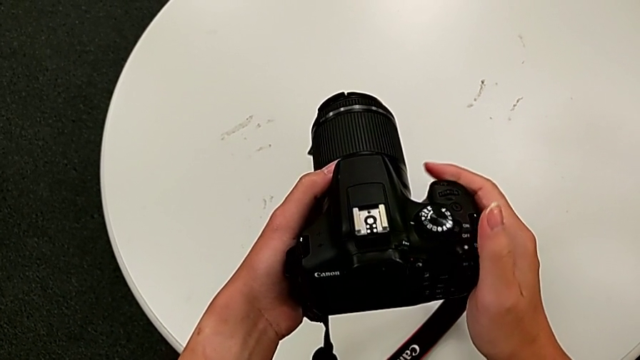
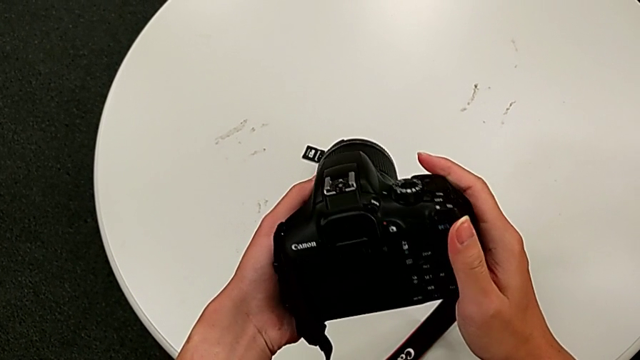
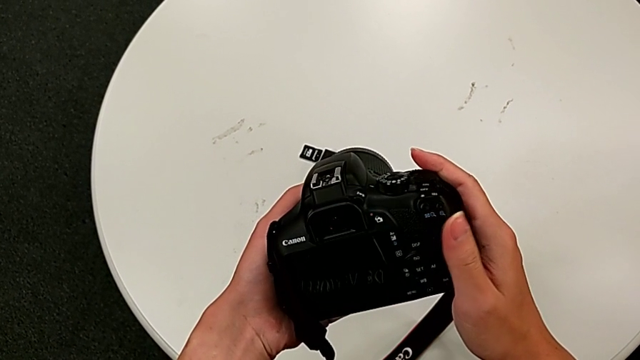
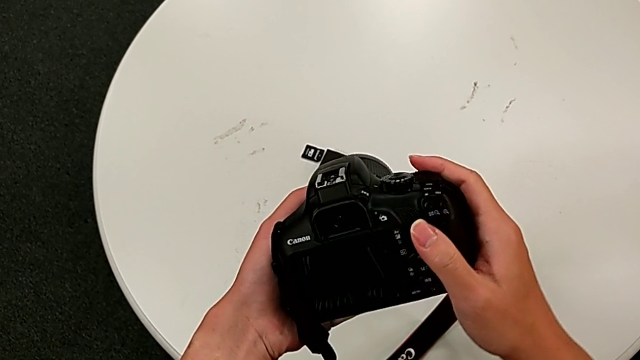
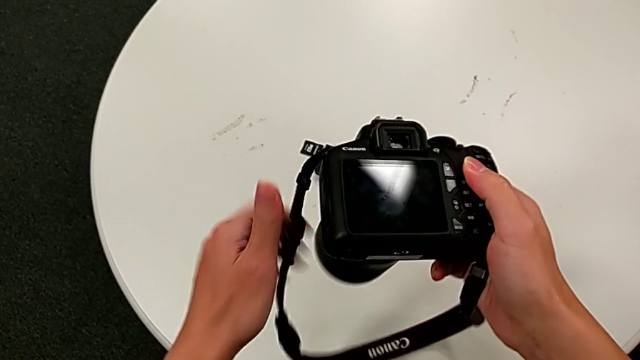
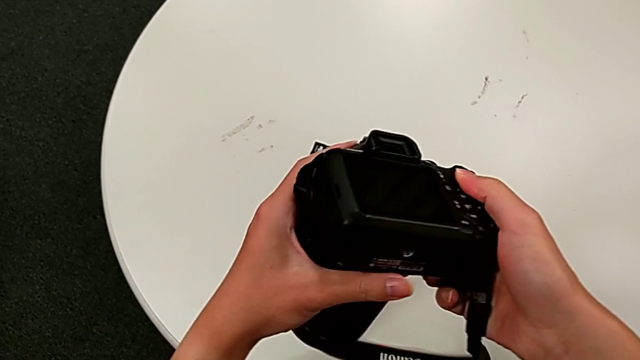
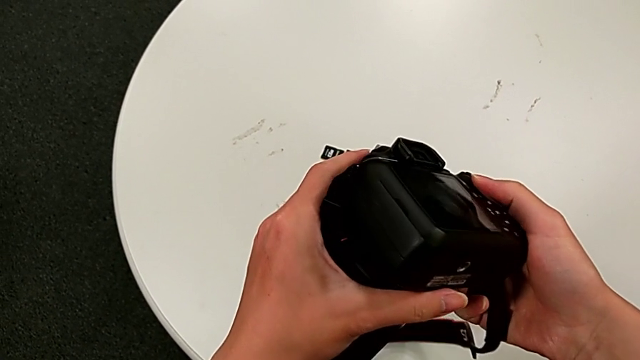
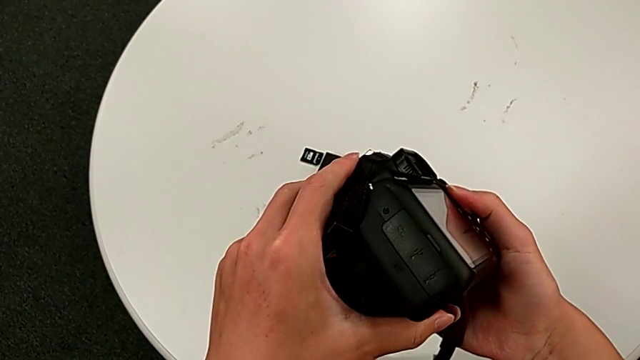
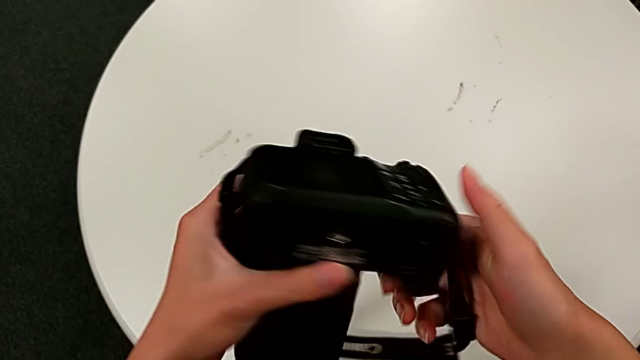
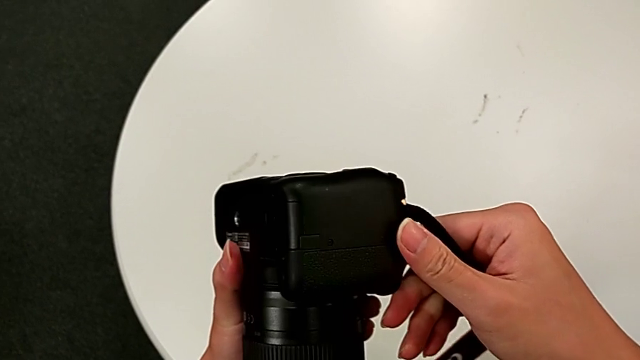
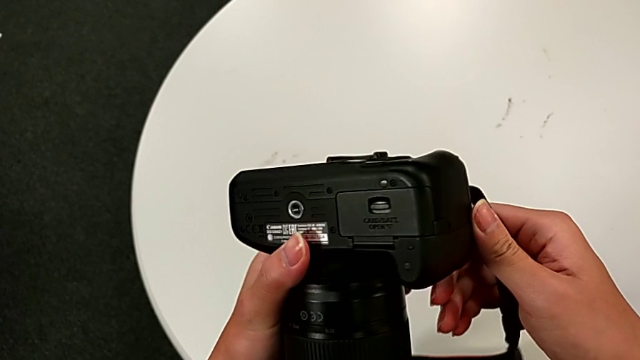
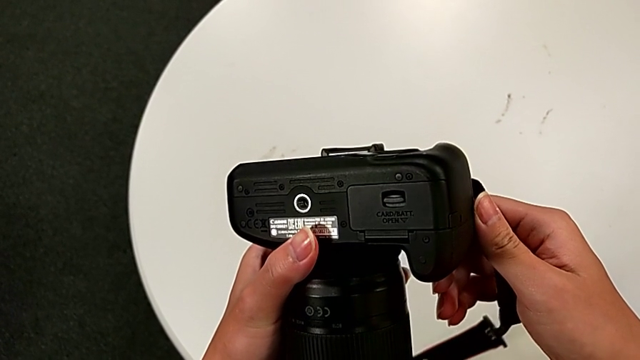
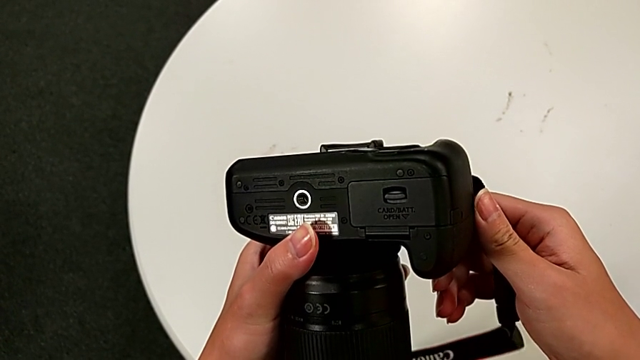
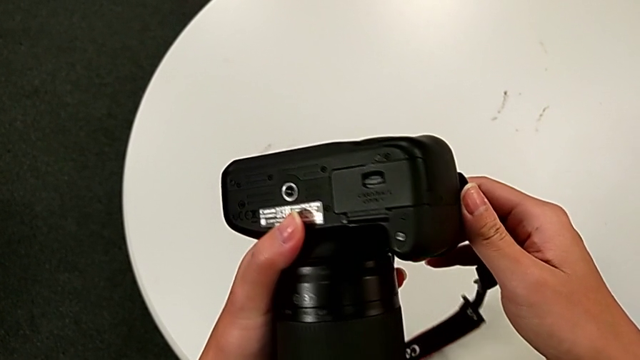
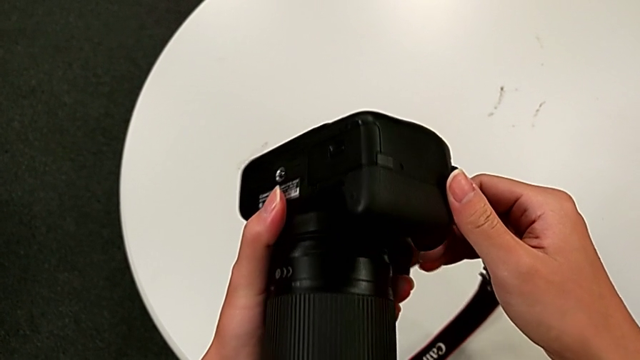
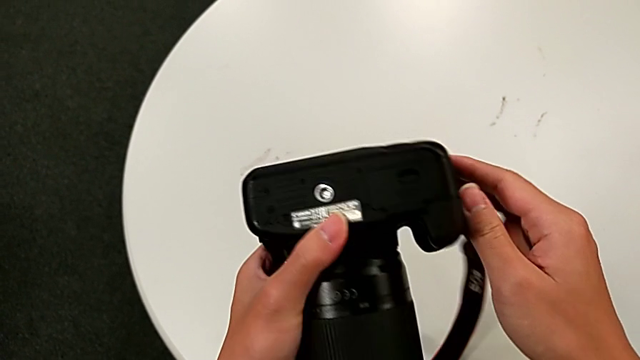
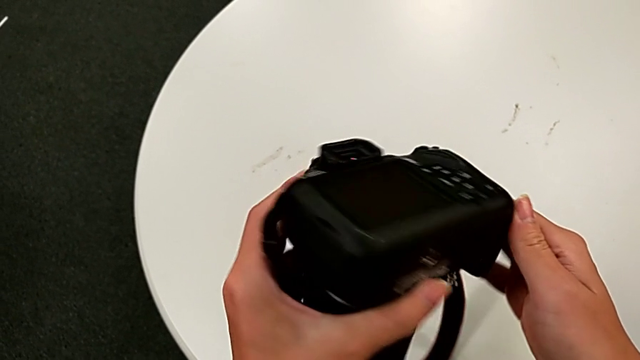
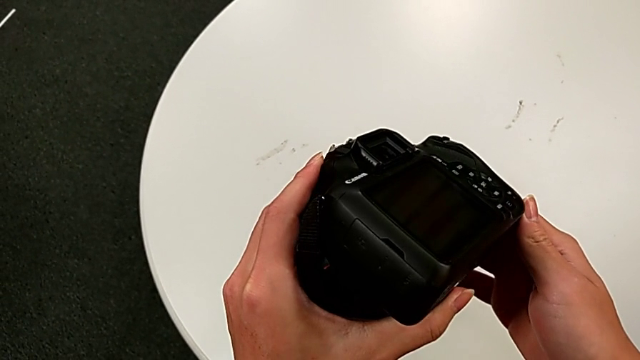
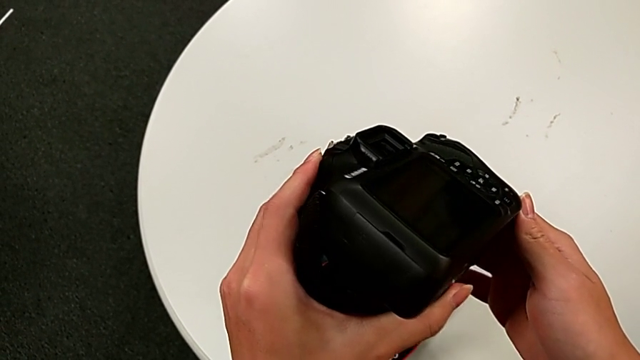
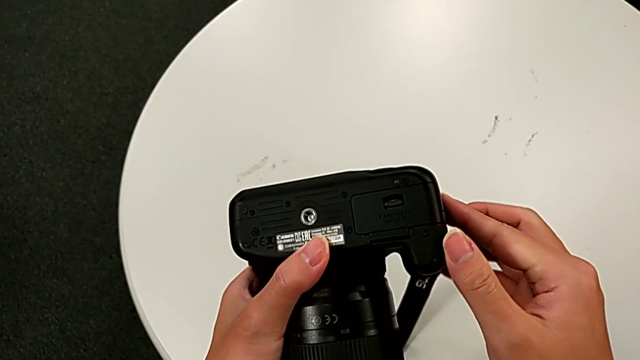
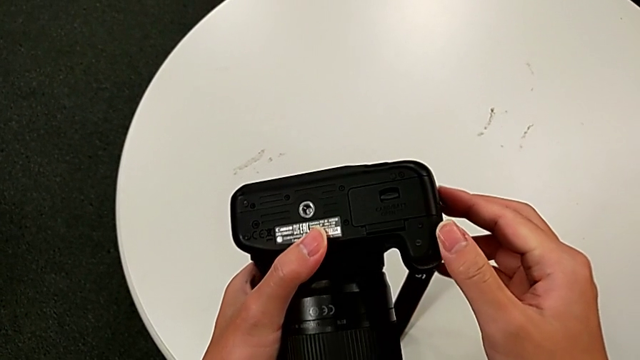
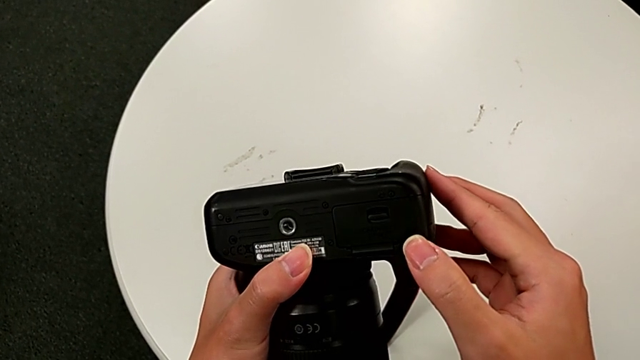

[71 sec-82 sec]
The camera wearer is exchanging a battery. They inspect the black DSLR.

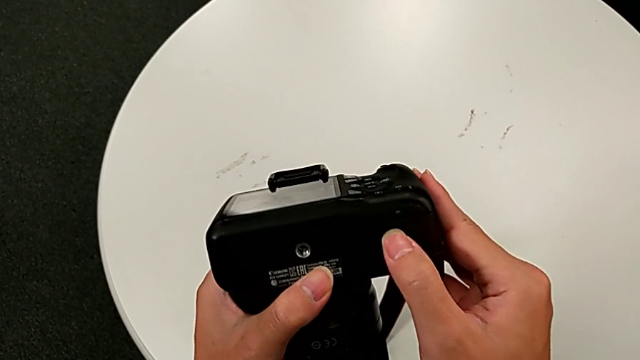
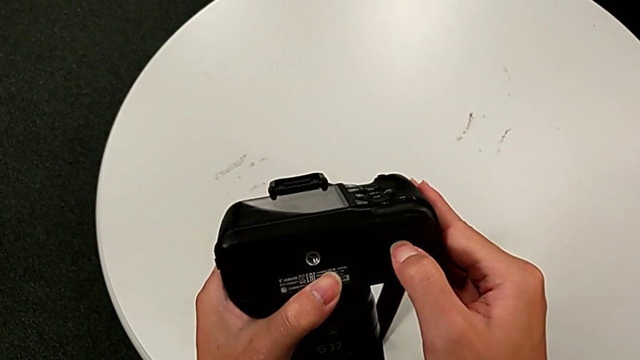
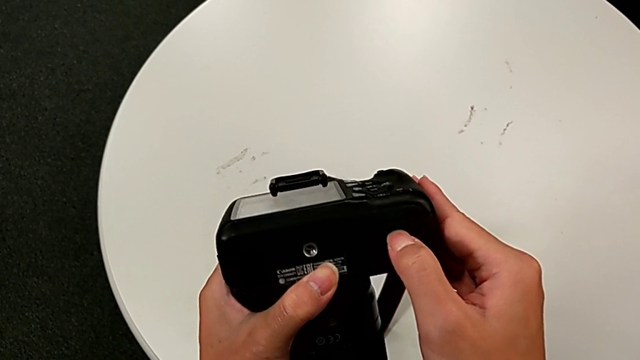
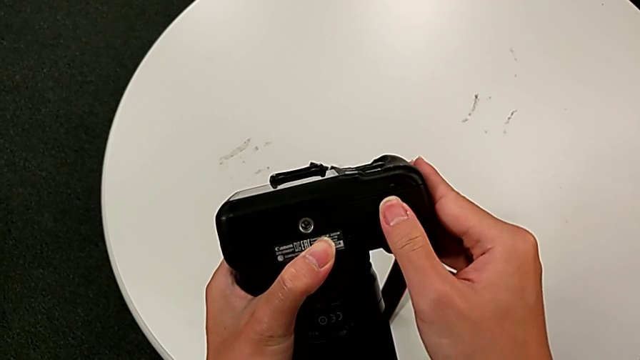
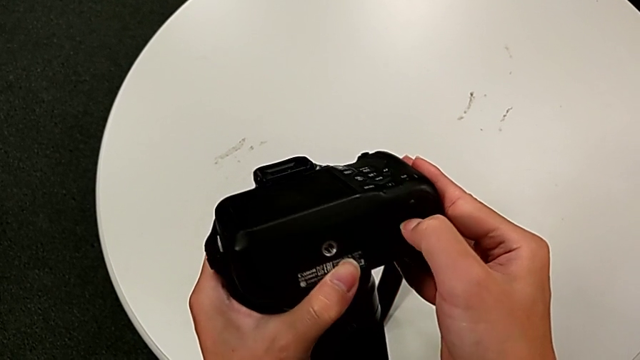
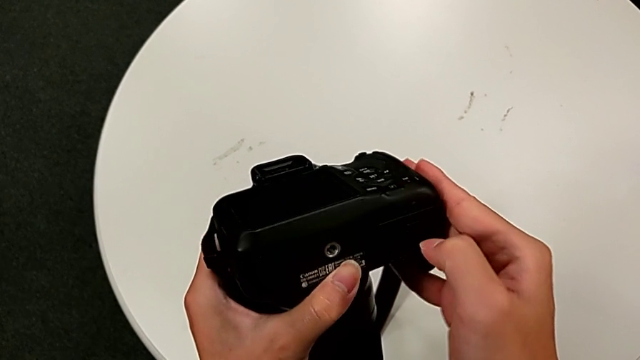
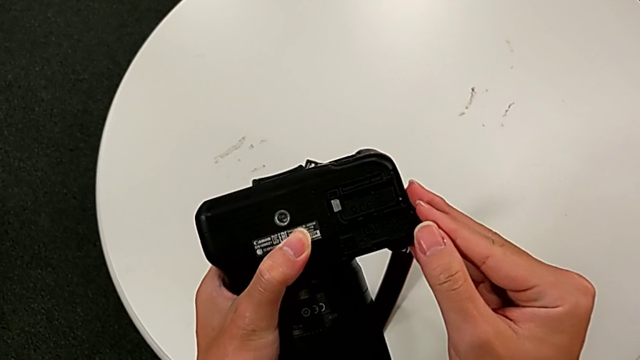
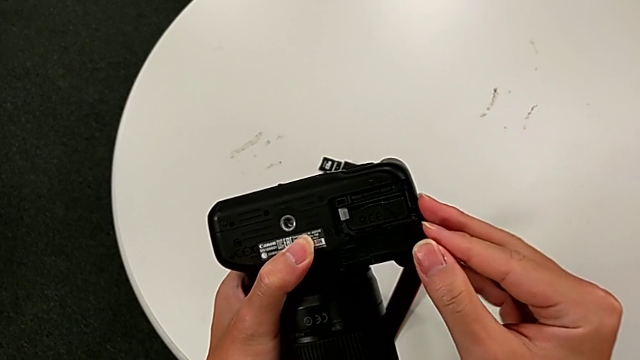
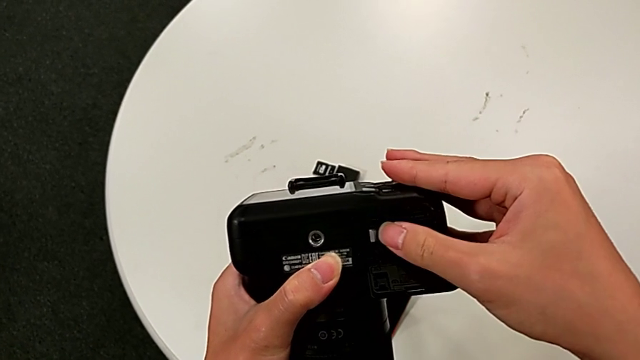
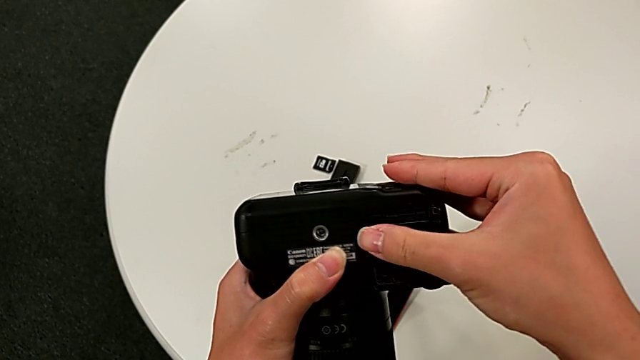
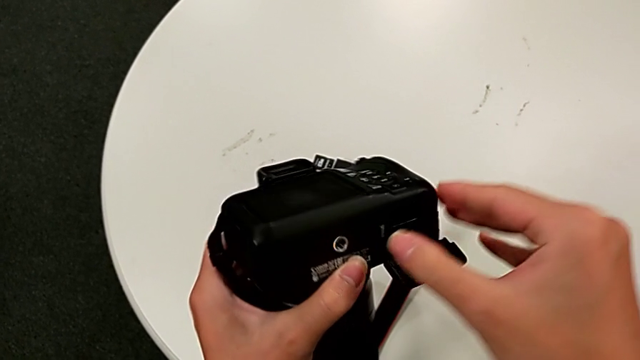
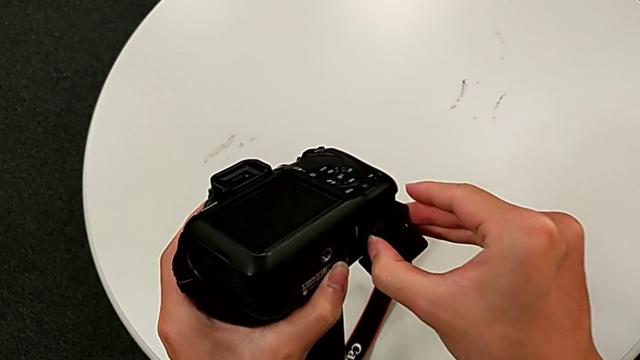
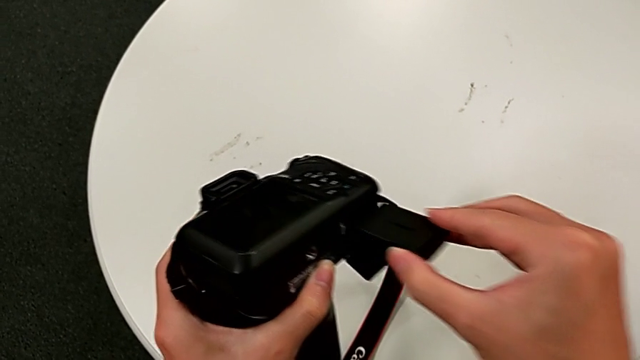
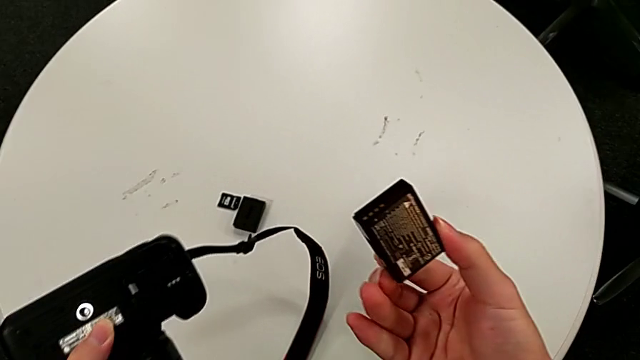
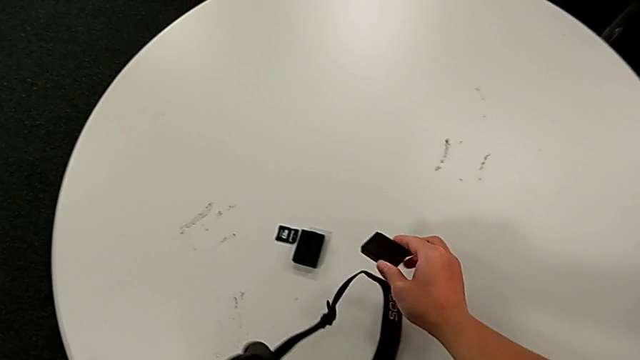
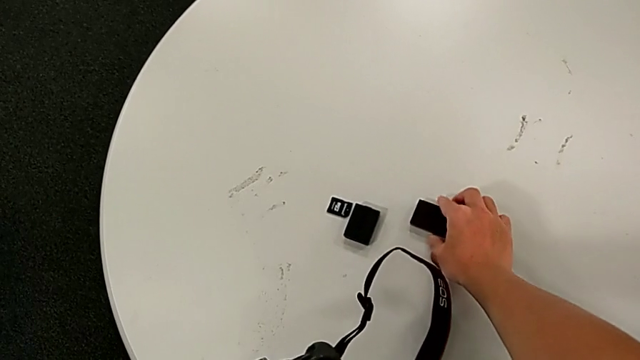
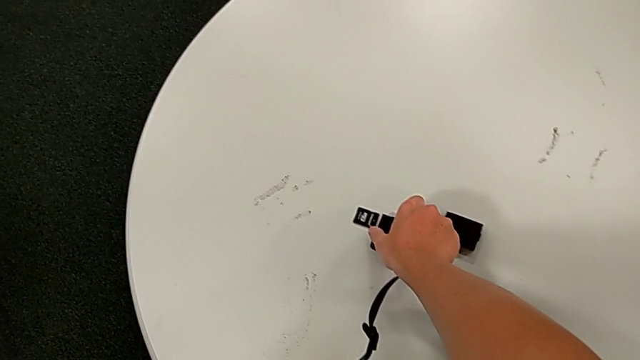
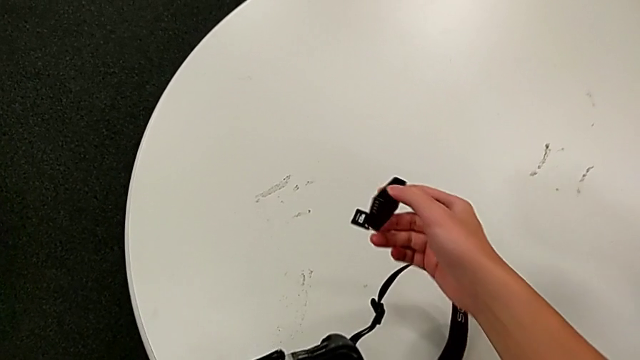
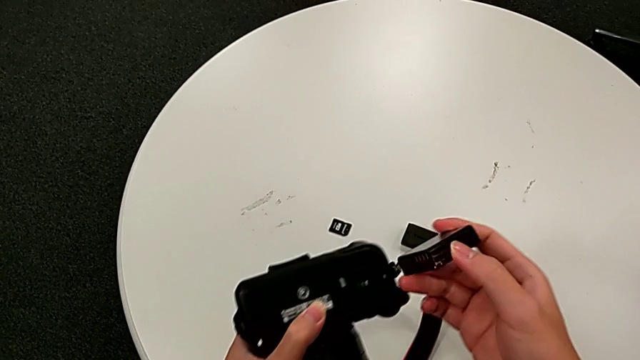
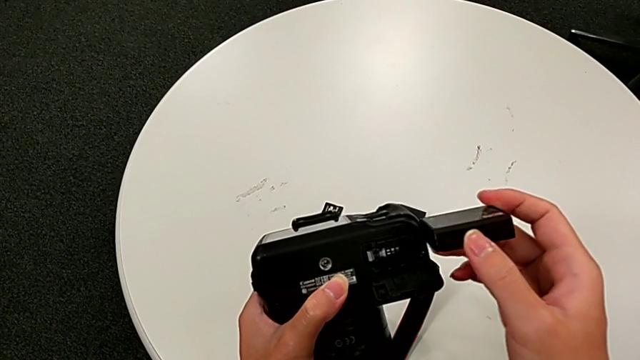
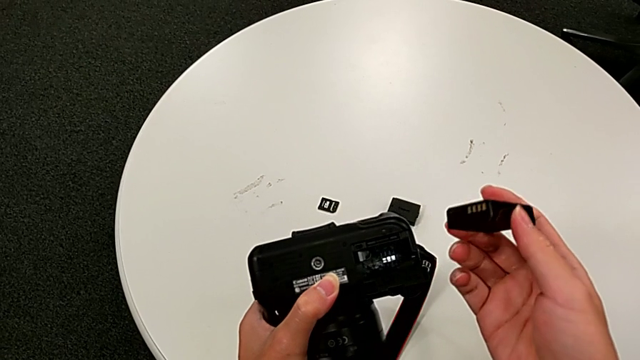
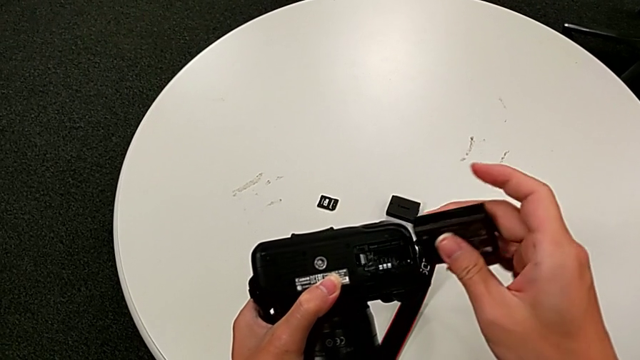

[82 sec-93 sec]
The camera wearer is exchanging a battery. They open the rectangular battery door, push the white button, withdraw the old battery, place it, grab the new battery, lift it and flip it.
